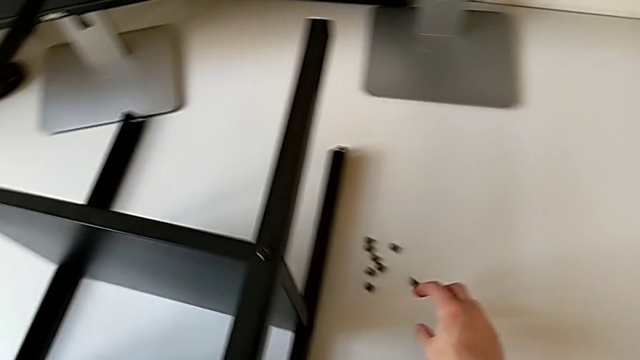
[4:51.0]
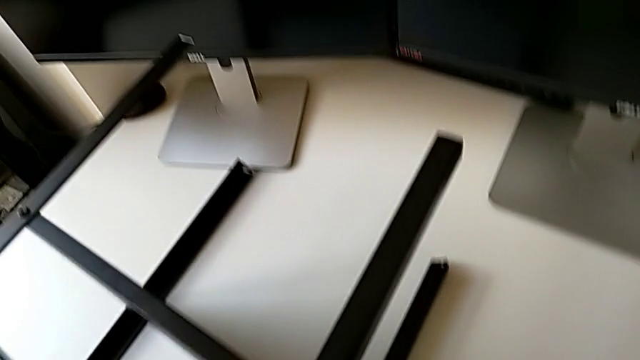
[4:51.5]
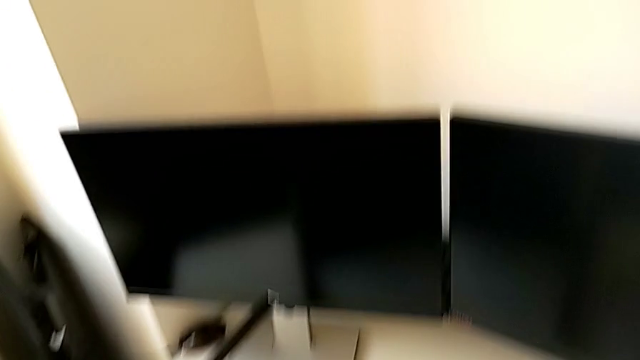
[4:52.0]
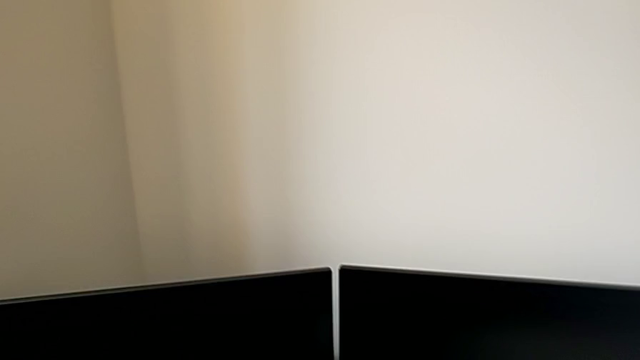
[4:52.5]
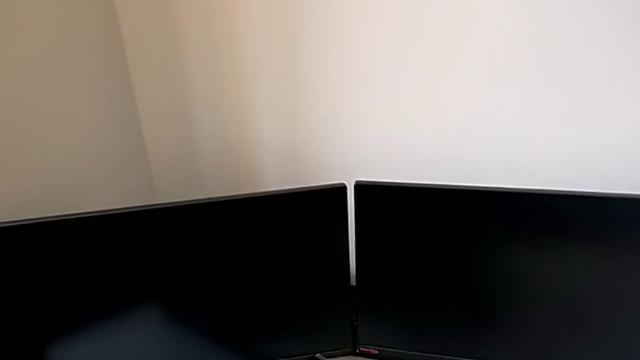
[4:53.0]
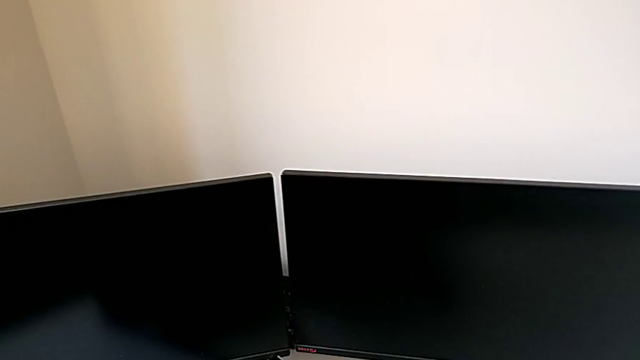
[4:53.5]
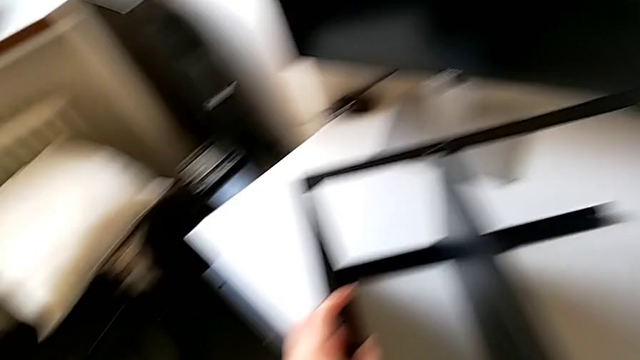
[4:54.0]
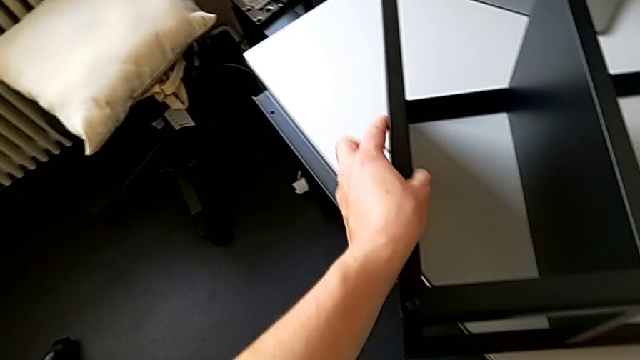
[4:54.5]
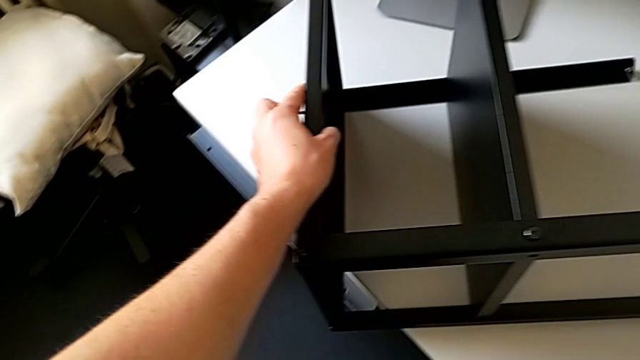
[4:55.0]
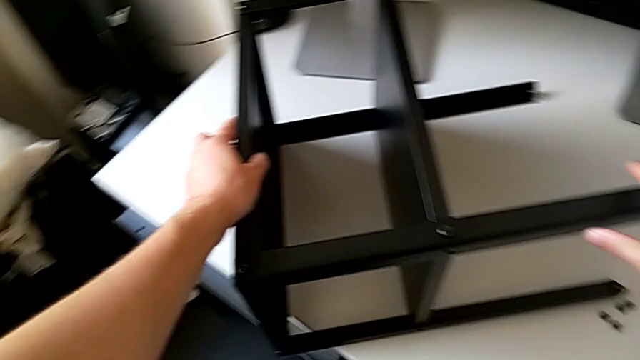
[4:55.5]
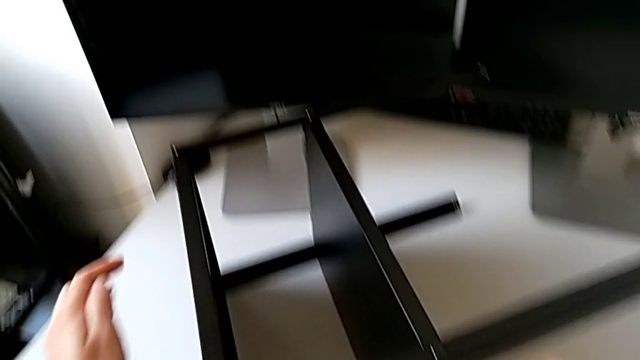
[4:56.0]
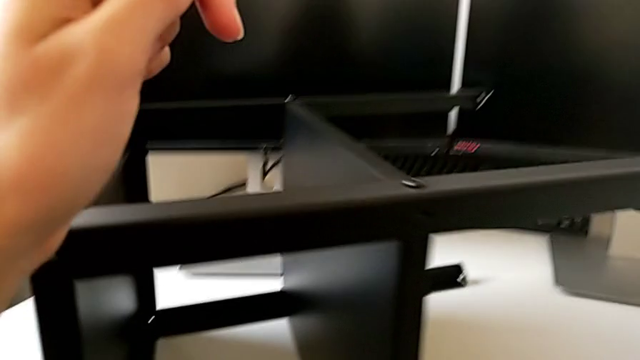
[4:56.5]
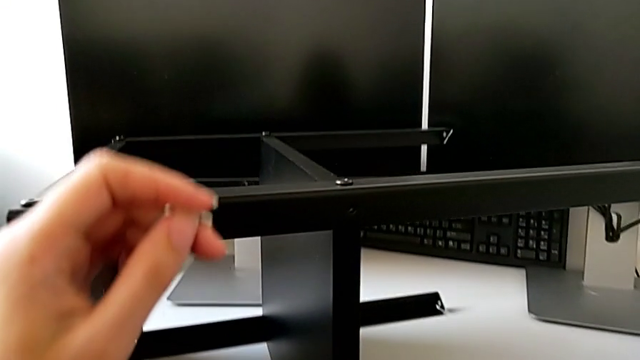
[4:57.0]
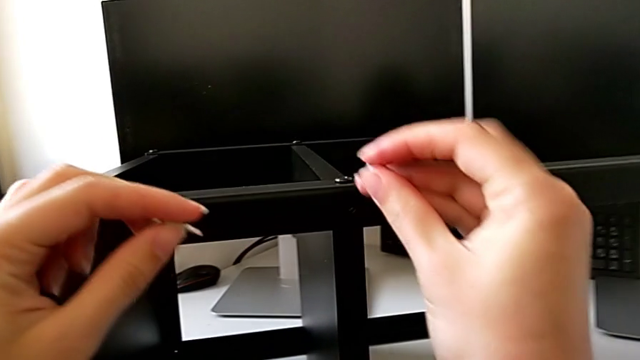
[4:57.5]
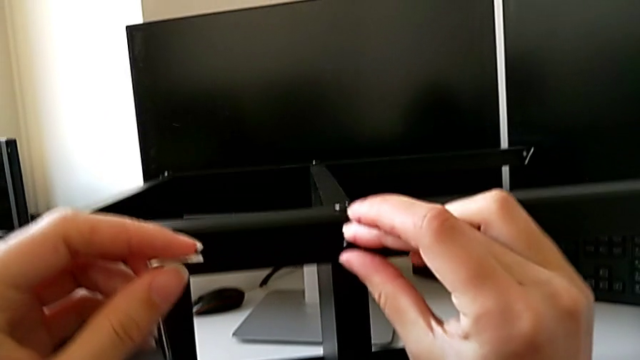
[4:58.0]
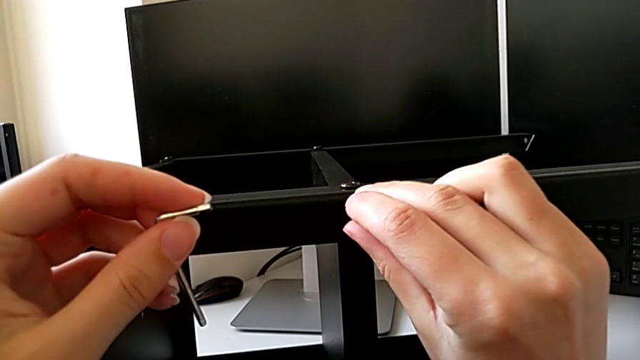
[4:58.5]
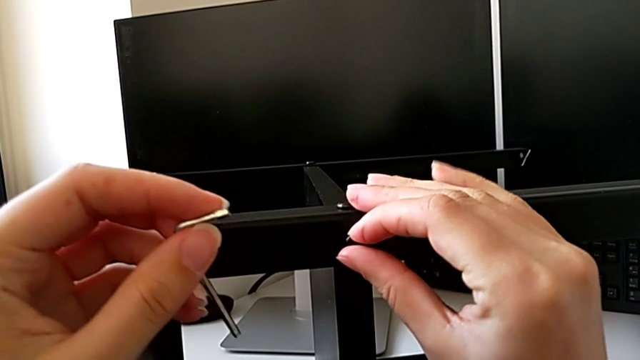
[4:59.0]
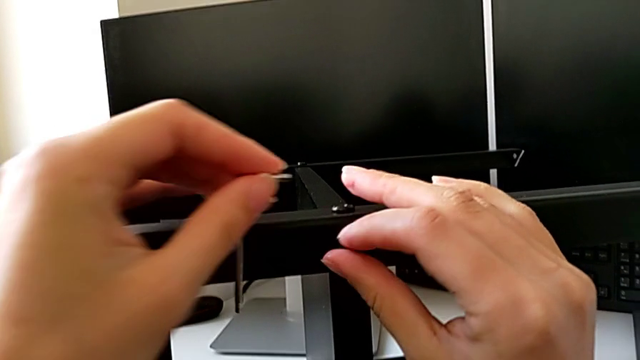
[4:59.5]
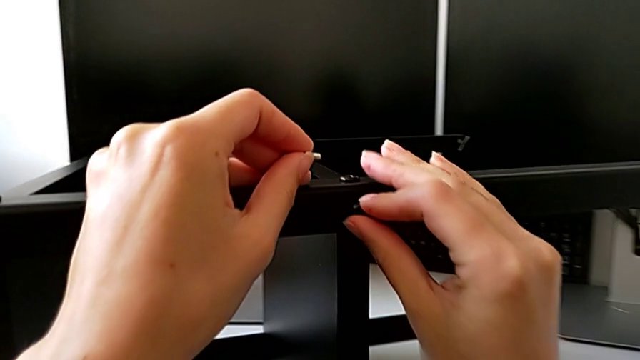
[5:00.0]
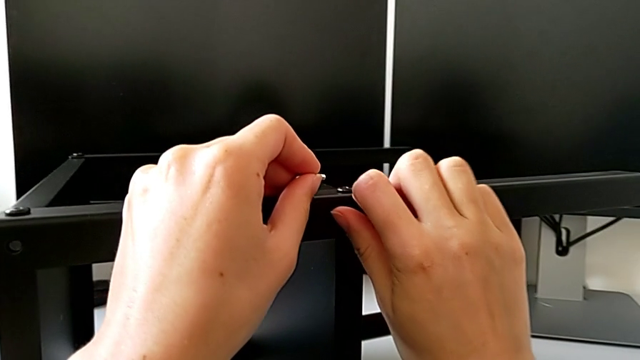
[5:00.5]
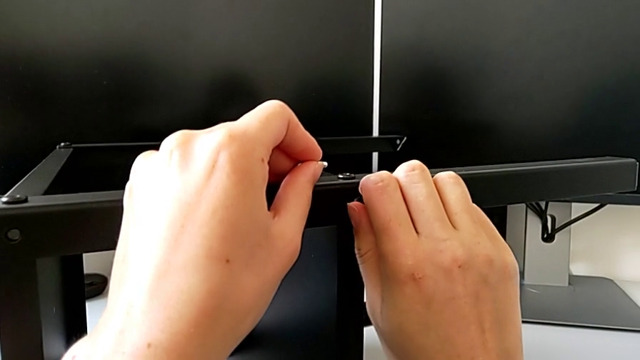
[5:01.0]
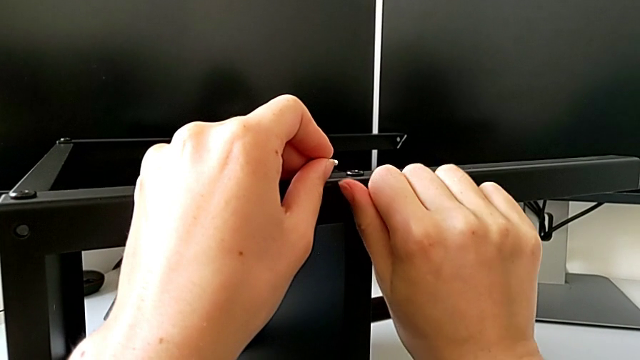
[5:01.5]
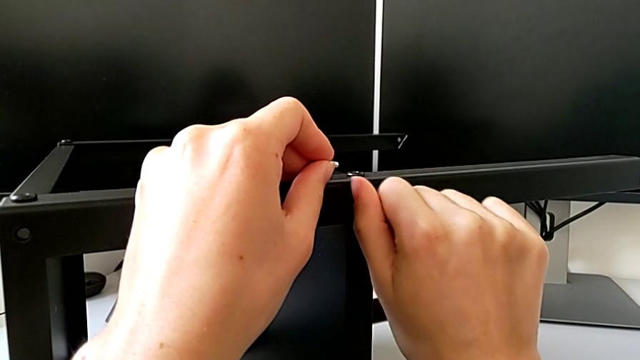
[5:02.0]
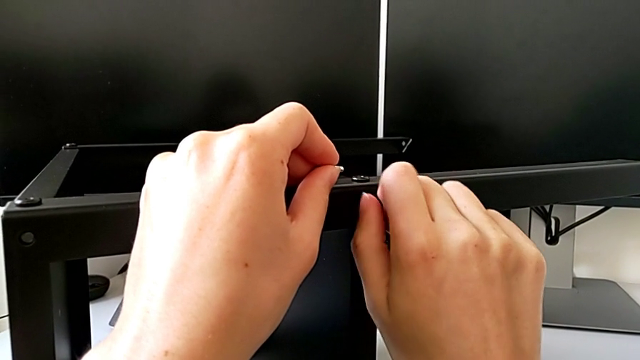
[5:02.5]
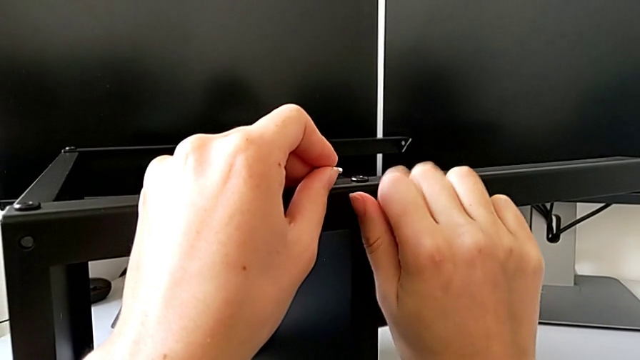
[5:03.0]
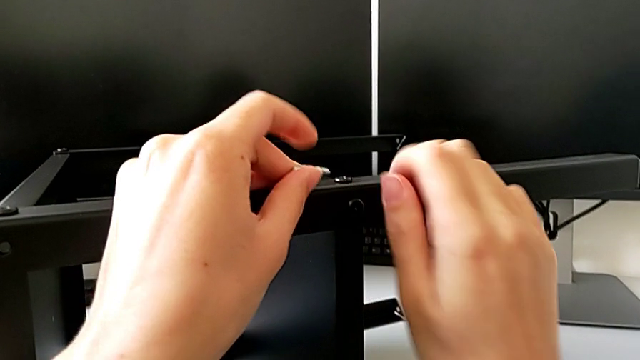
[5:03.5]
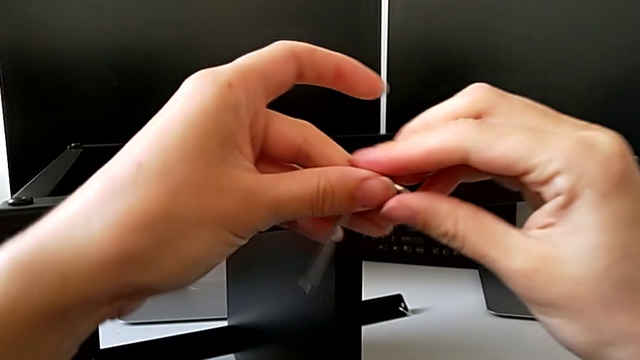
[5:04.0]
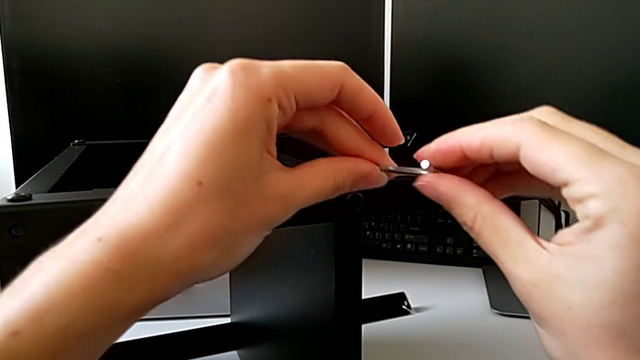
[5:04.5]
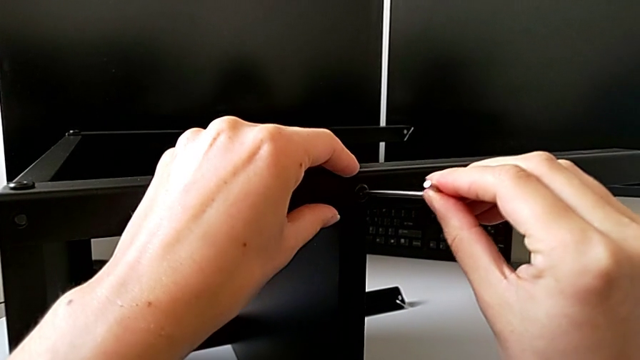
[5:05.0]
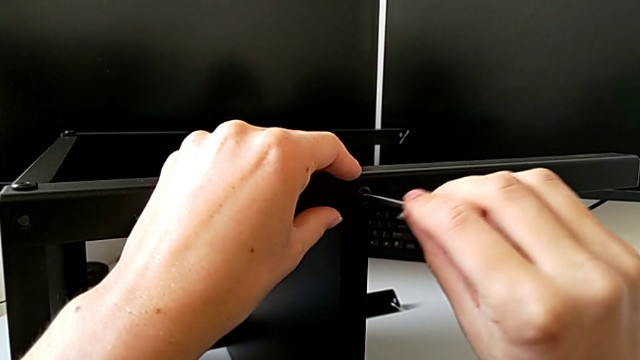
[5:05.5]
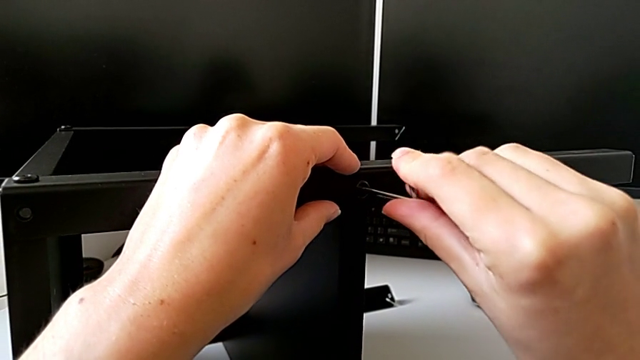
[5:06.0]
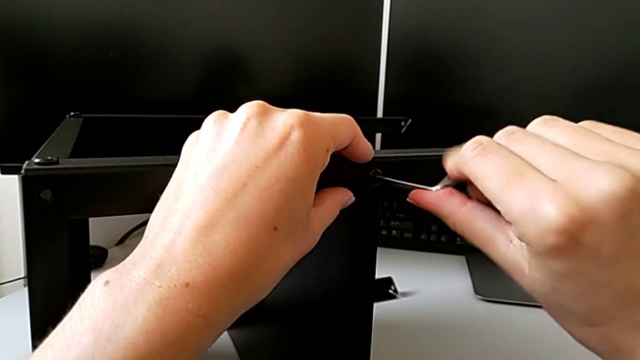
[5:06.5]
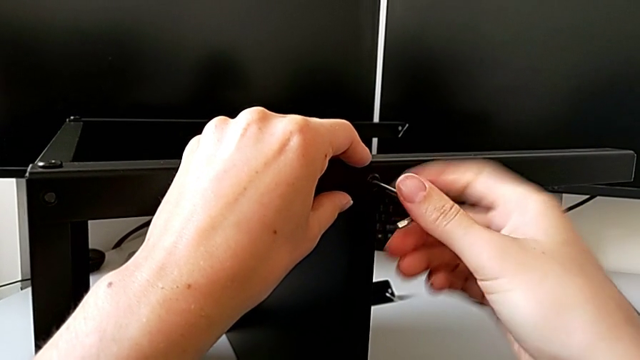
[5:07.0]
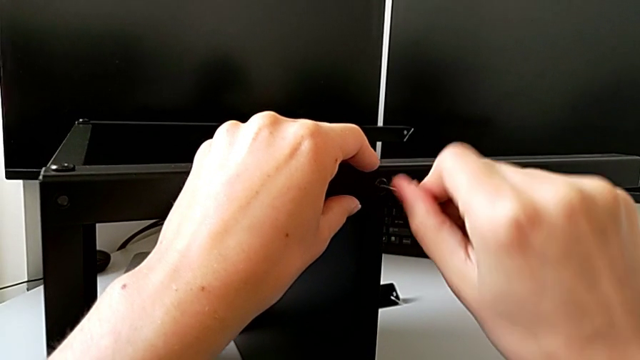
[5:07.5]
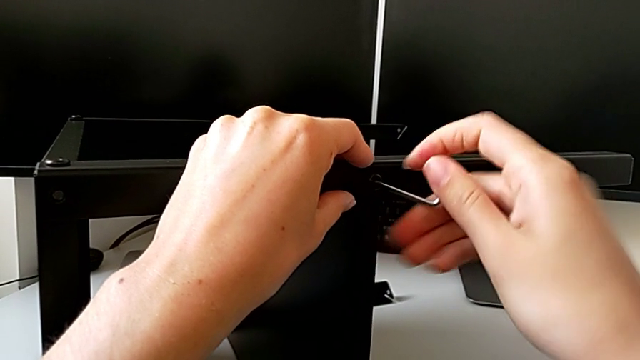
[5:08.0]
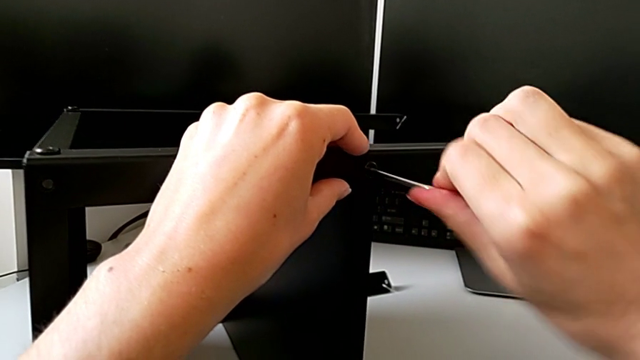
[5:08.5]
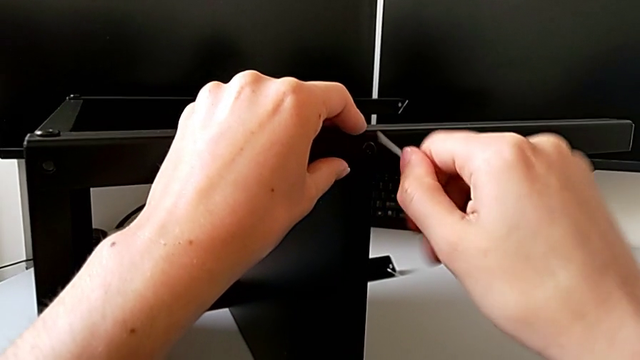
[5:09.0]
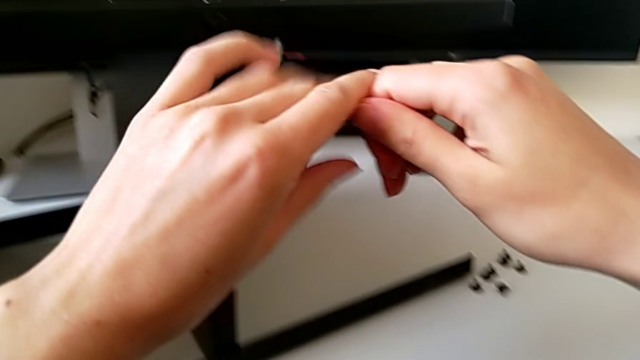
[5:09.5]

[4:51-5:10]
The camera wearer screws a second hex socket head into the first leg. They grab the hex socket head, slide the nightstand twice, approach the nightstand, insert the hex socket head, screw it, grab the Allen wrench, insert it, screw the hex socket head, withdraw the Allen wrench and grab it.

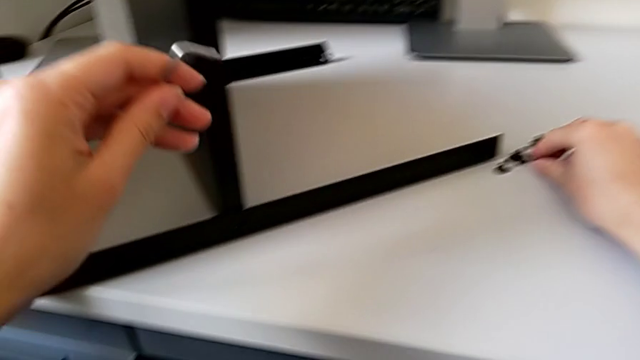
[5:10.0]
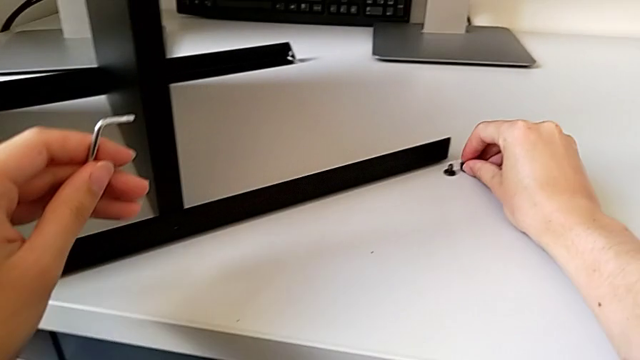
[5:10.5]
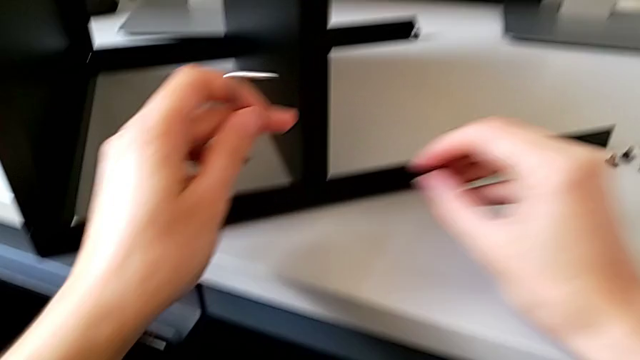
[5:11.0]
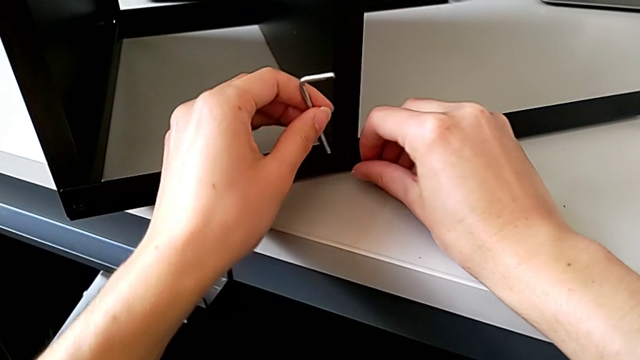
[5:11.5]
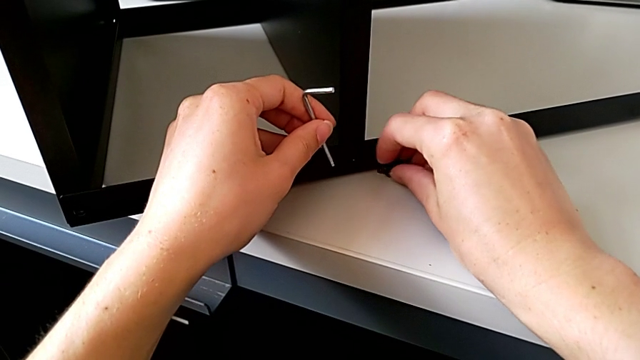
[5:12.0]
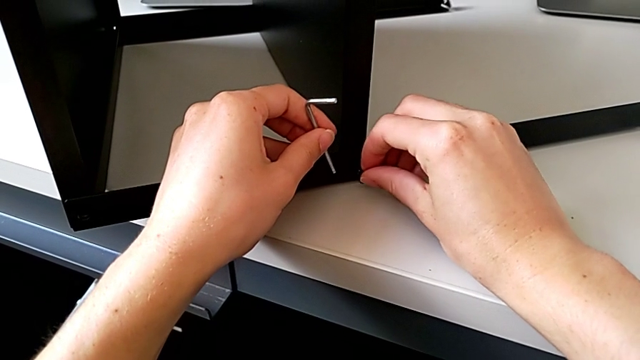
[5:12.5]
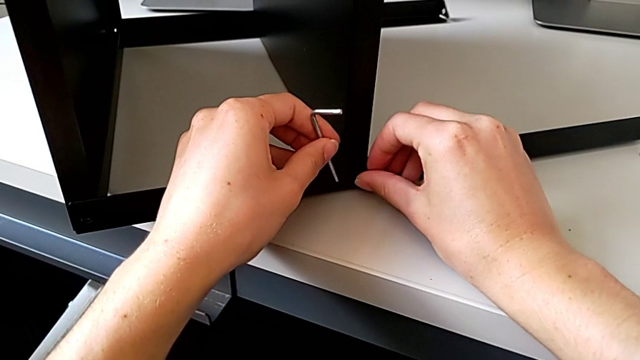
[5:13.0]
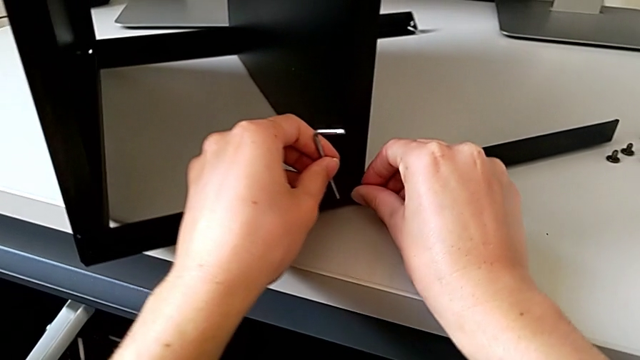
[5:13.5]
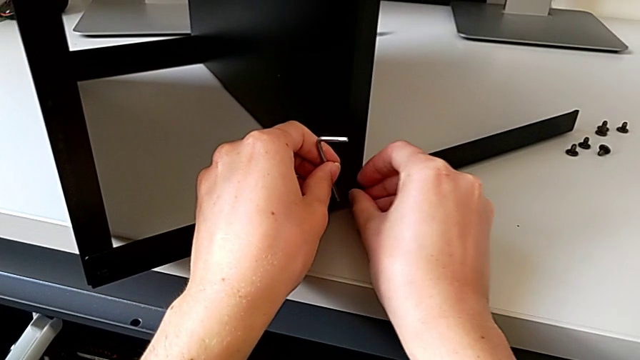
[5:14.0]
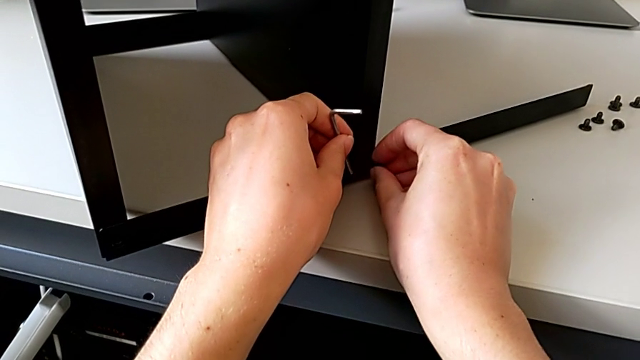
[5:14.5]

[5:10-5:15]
The camera wearer is trying to assemble a screw onto the leg. They grab the hex socket head, approach the nightstand and insert the hex socket head.
